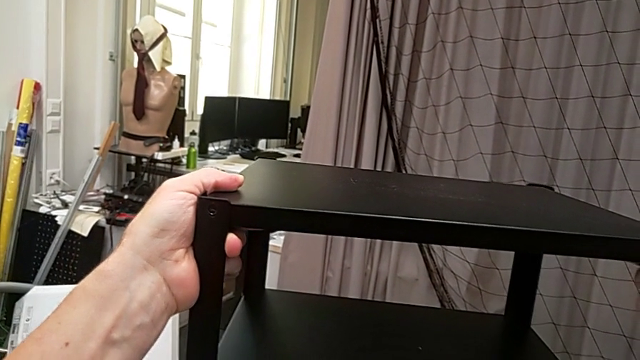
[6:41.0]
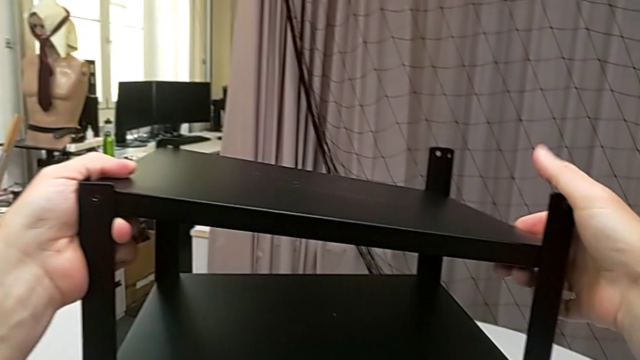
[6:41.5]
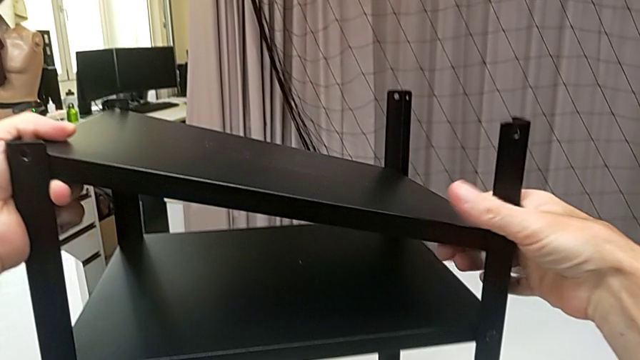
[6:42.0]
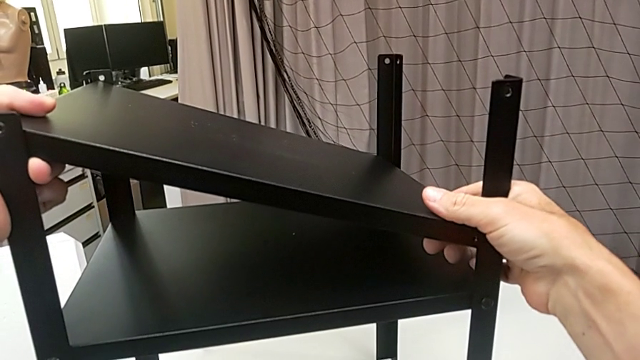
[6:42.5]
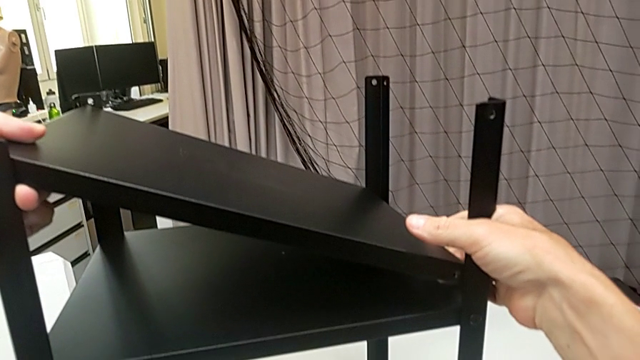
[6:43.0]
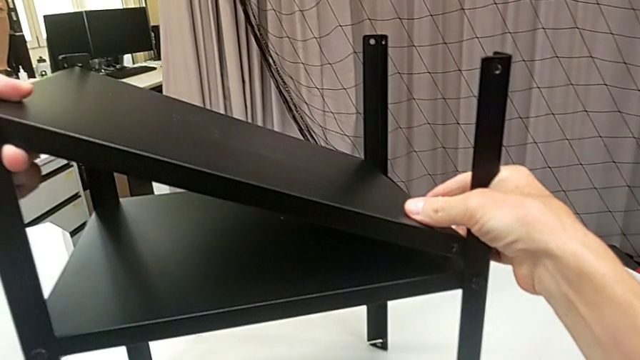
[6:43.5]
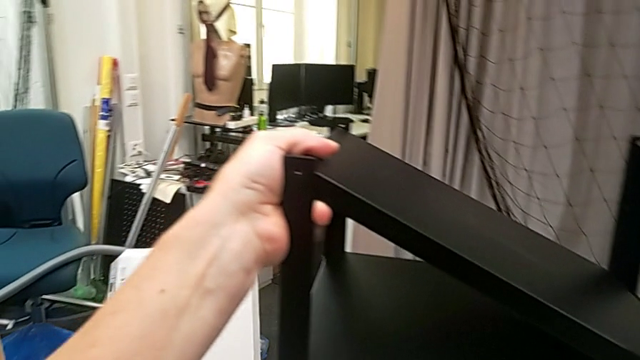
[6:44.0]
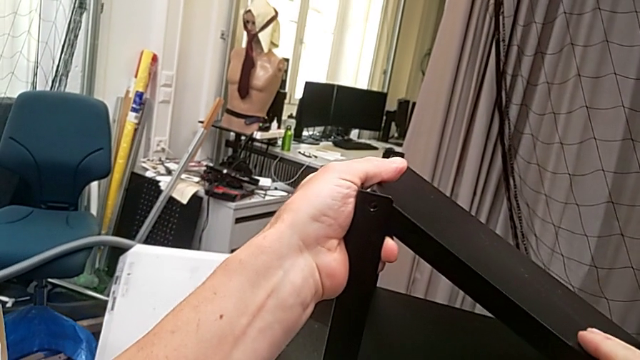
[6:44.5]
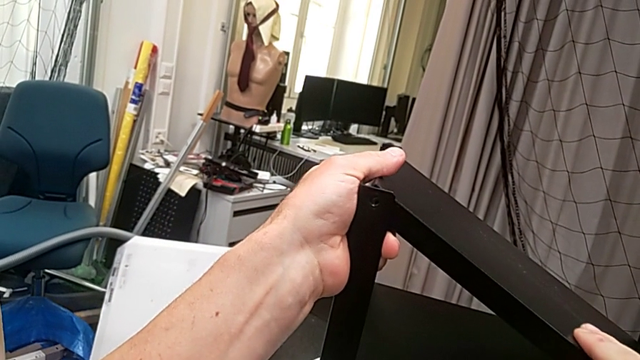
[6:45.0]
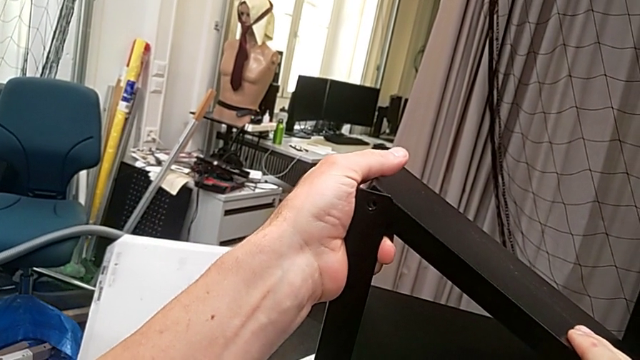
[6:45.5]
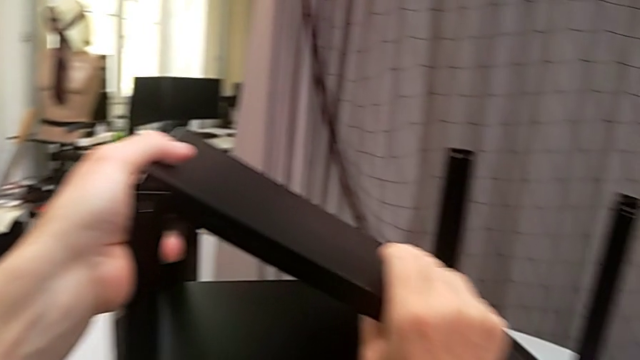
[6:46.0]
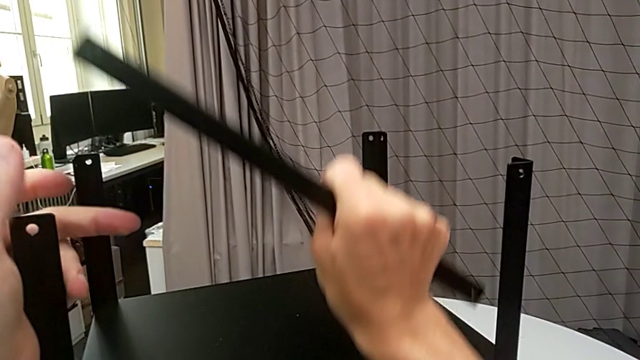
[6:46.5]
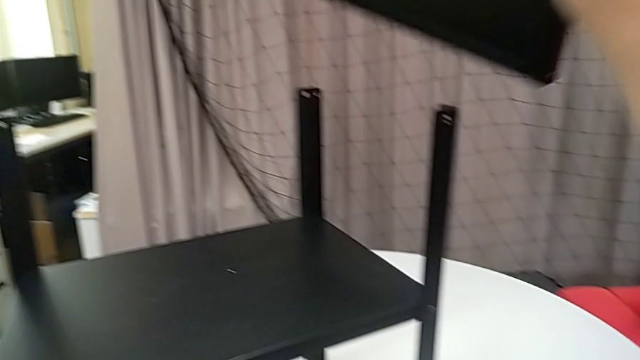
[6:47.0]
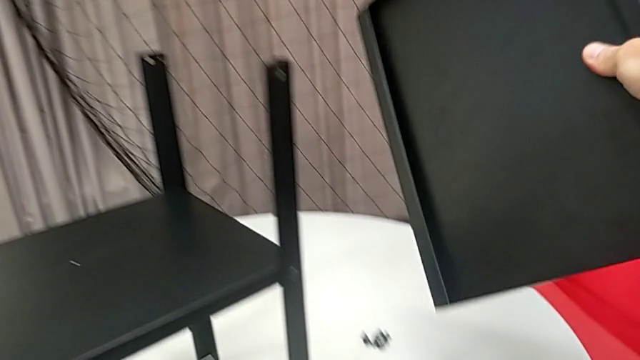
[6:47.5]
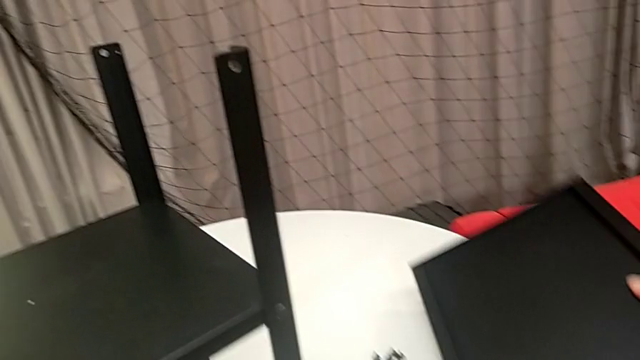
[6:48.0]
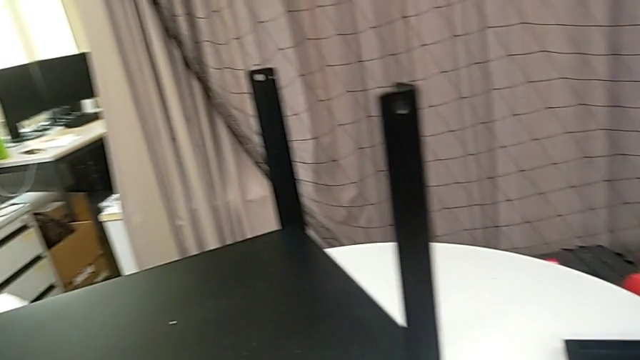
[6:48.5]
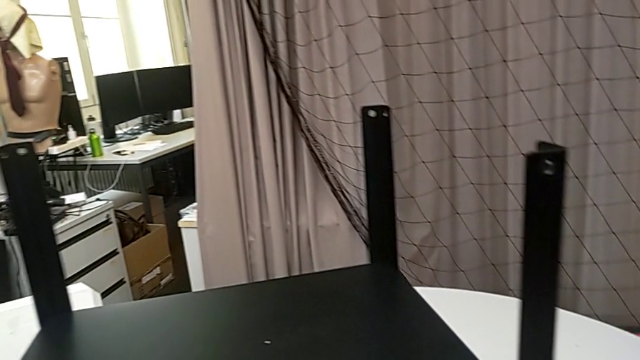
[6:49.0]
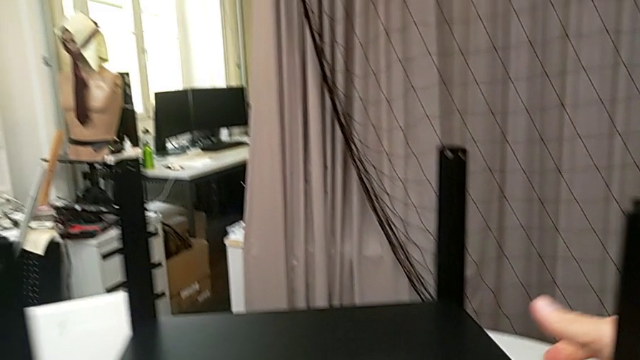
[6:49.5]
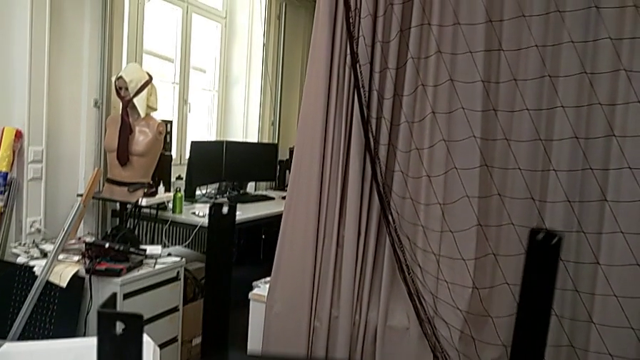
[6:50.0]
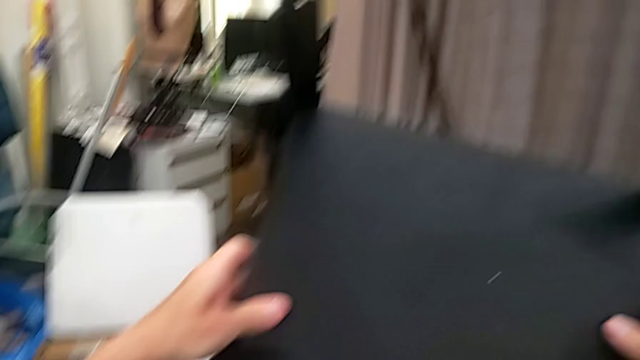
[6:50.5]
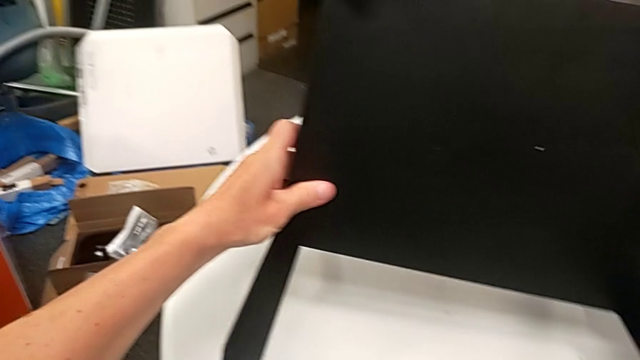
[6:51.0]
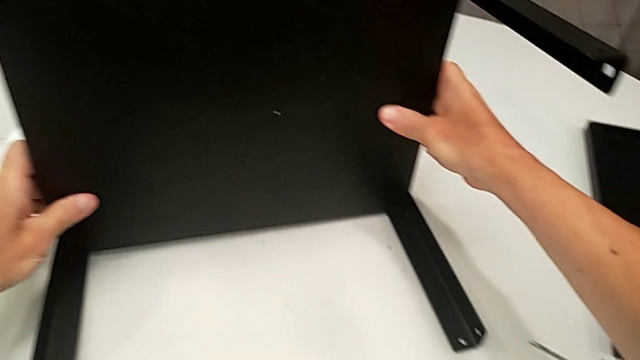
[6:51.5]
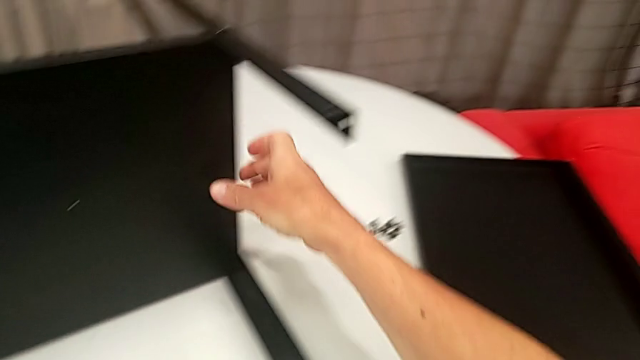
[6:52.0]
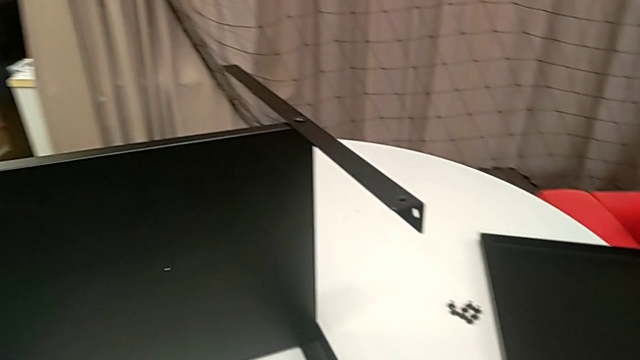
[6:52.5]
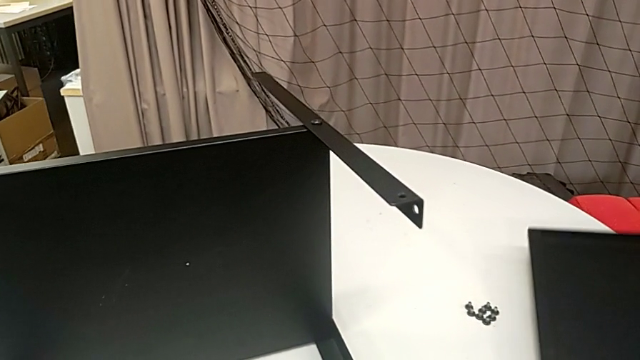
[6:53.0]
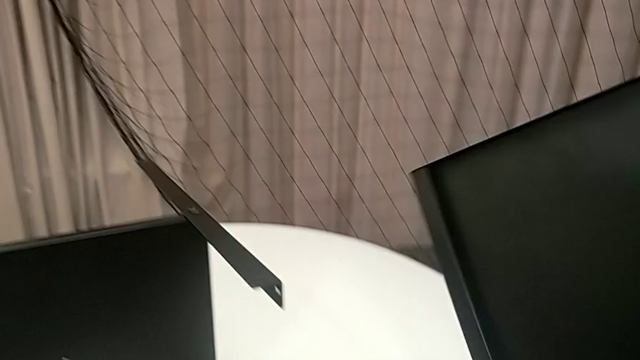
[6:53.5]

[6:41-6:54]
The camera wearer is assembling the top tray. They slide the top tray, withdraw it, place it, rotate the nightstand and grab the top tray.

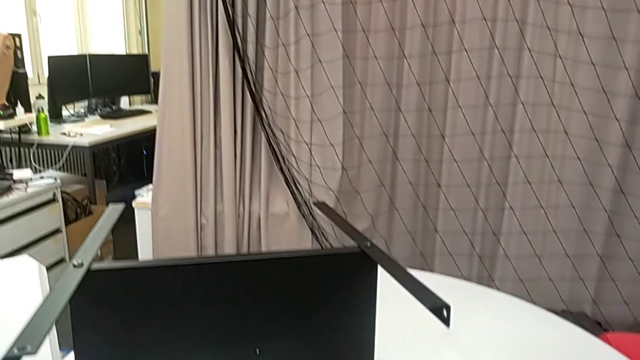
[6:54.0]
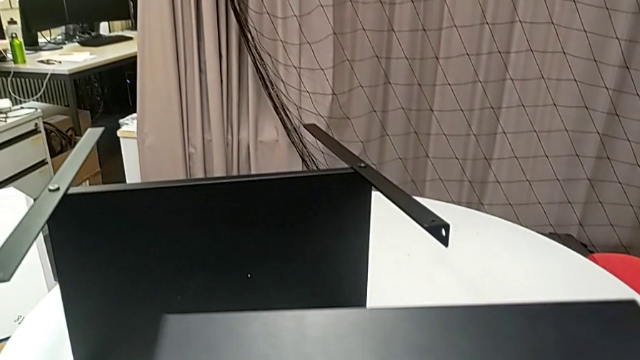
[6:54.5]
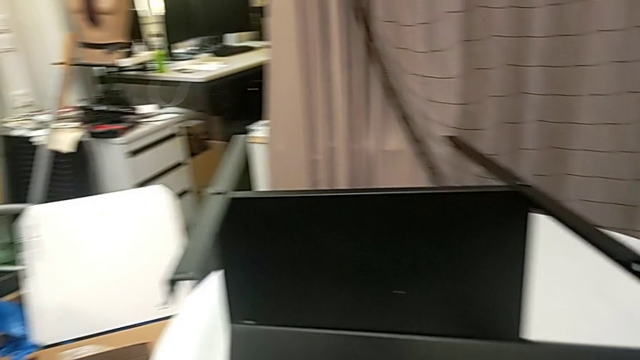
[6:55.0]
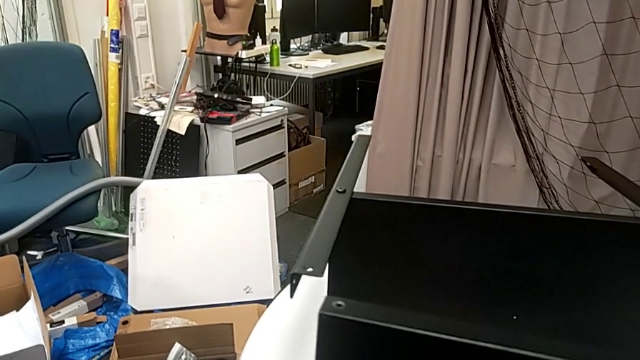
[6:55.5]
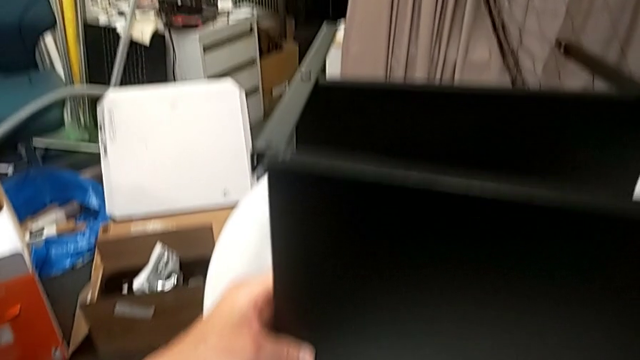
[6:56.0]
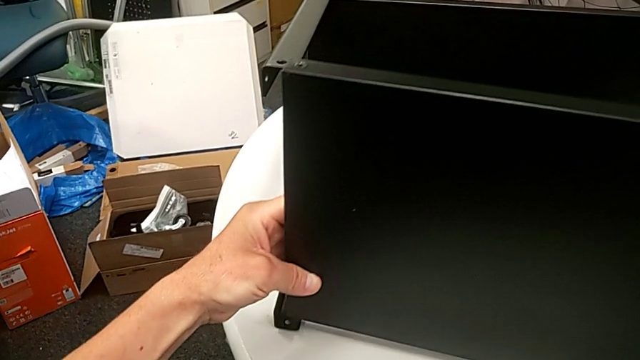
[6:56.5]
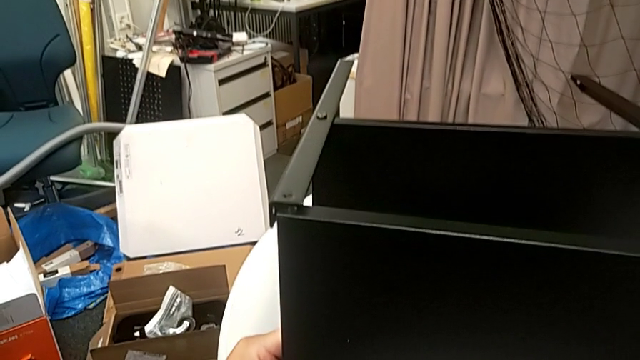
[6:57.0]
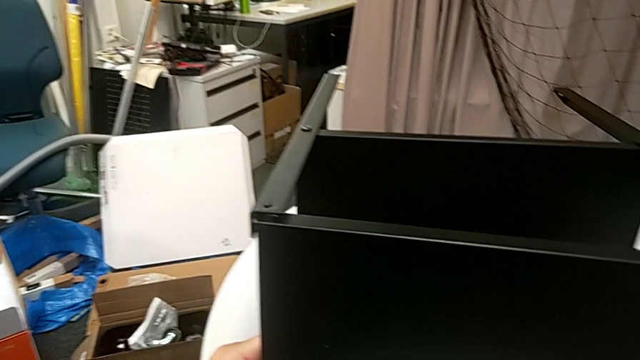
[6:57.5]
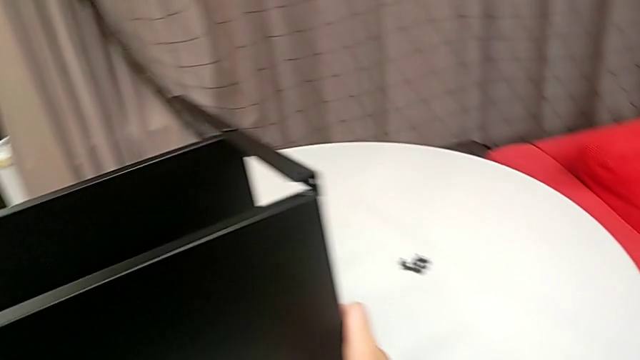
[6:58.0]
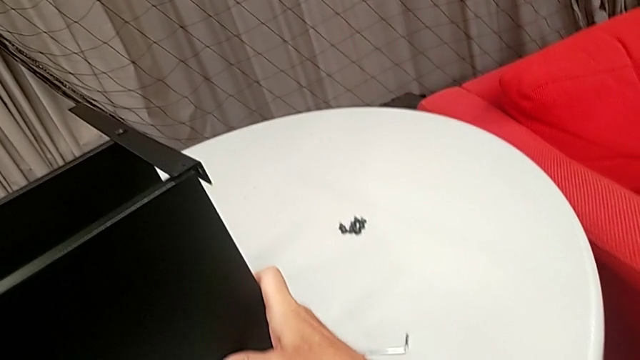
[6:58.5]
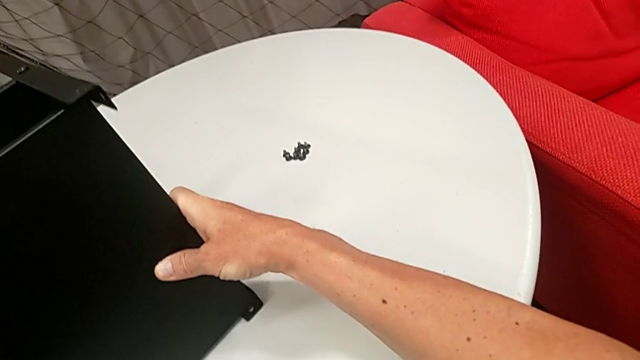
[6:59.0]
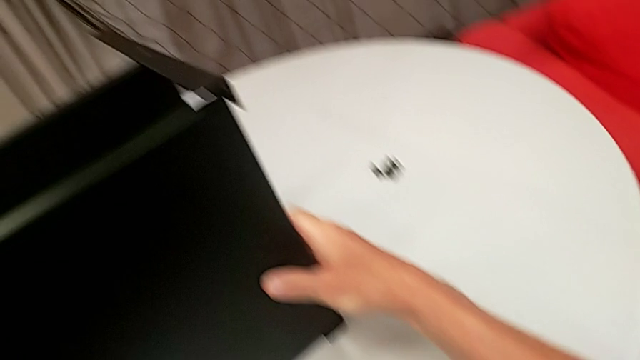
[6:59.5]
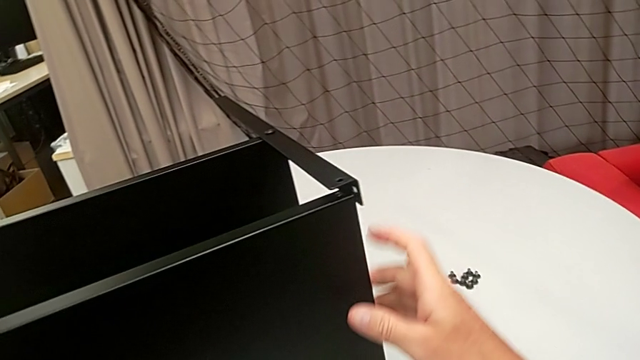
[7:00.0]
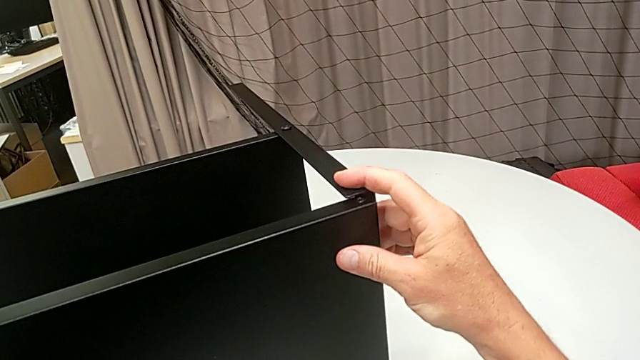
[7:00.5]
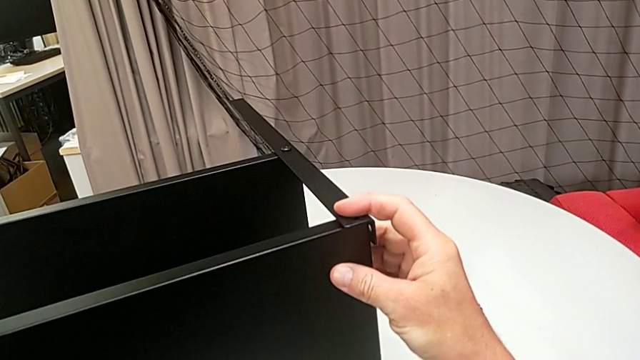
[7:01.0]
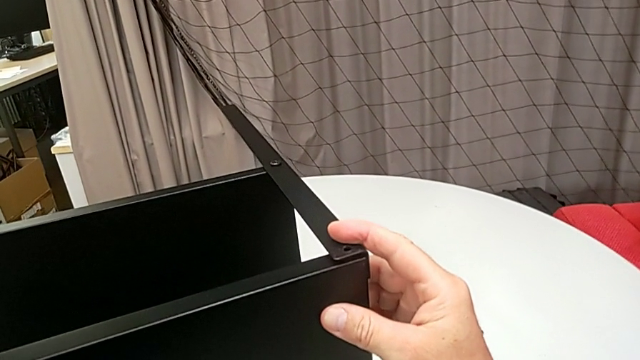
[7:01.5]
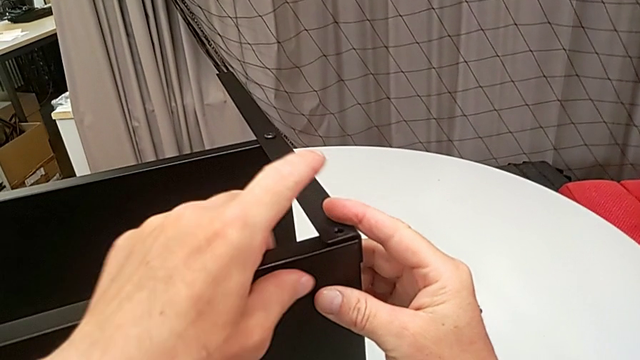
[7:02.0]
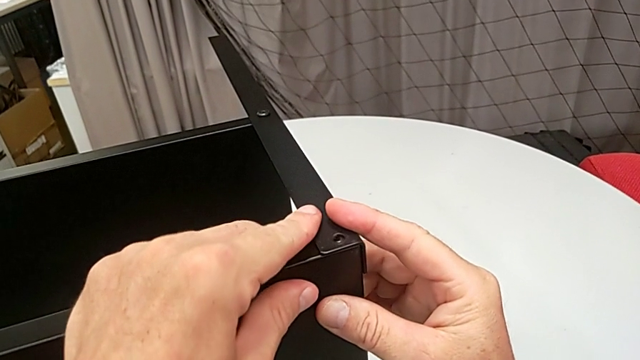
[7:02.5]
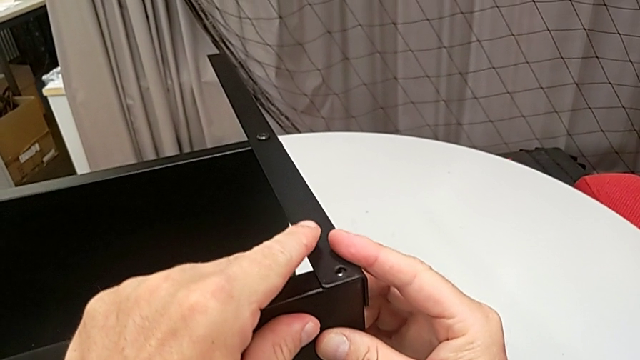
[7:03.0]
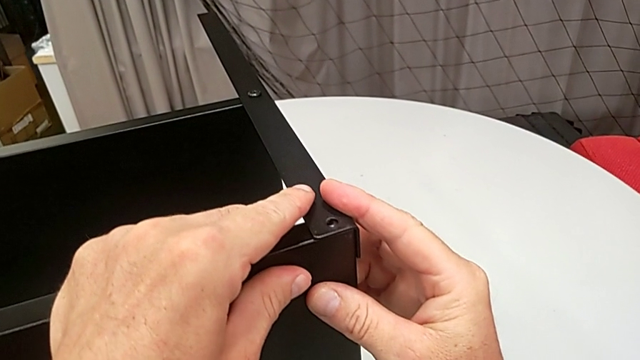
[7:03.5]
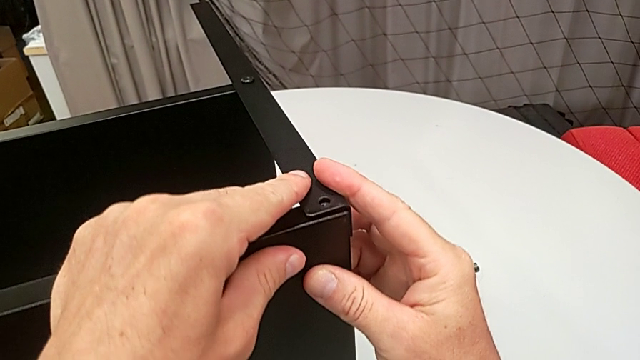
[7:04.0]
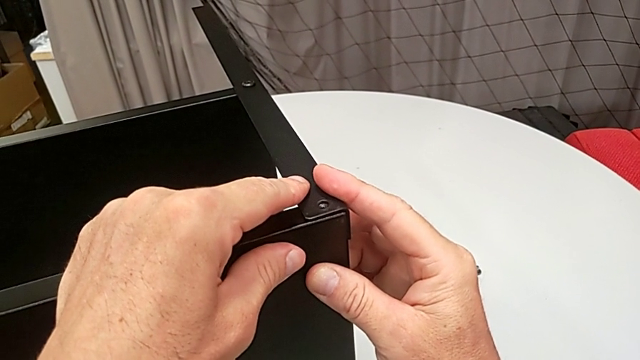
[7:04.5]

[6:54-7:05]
The camera wearer is assembling the top tray. They hold the top tray and begin to align it.
